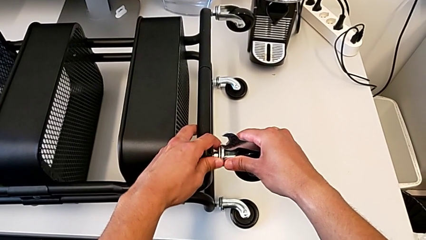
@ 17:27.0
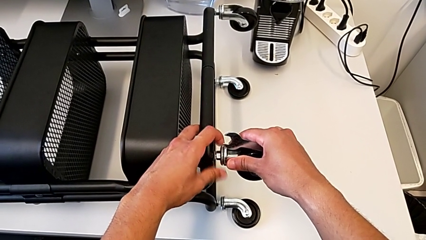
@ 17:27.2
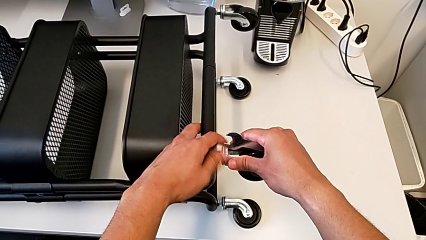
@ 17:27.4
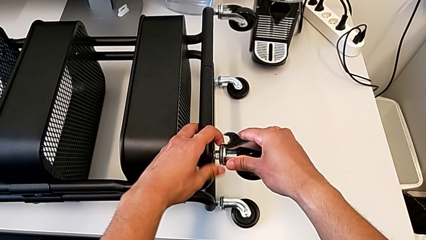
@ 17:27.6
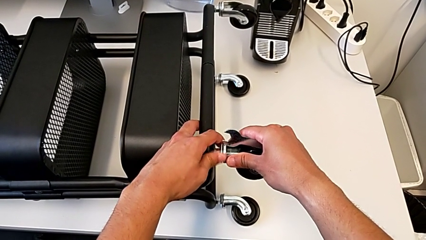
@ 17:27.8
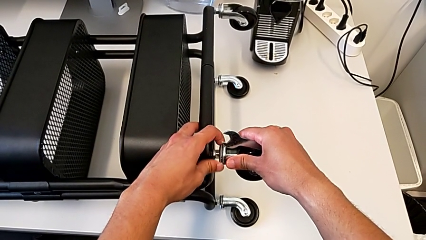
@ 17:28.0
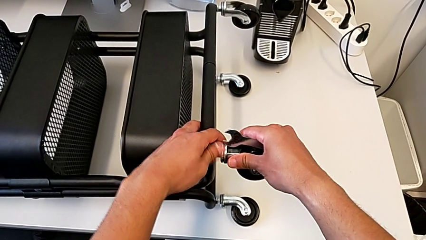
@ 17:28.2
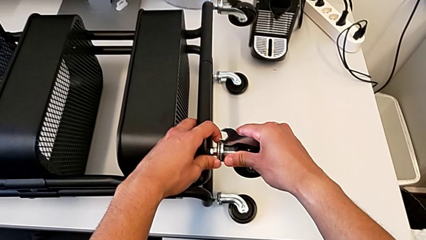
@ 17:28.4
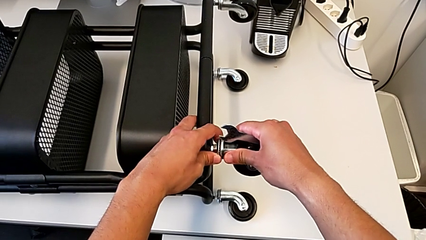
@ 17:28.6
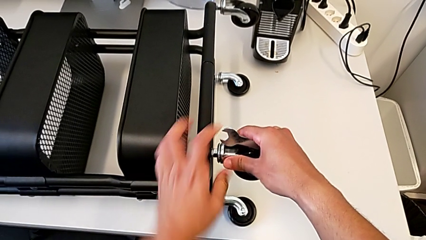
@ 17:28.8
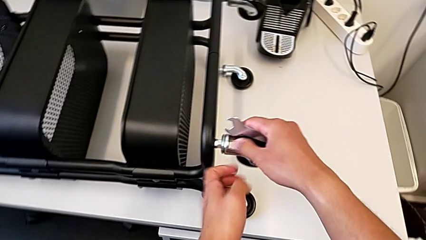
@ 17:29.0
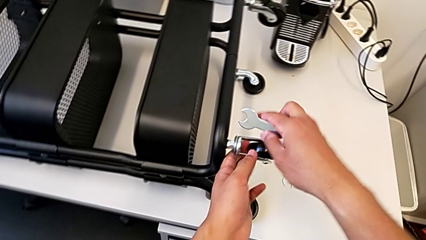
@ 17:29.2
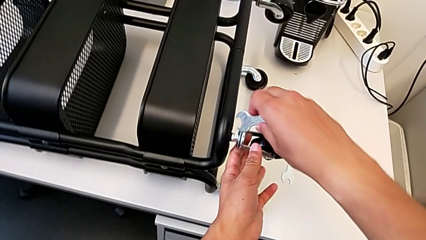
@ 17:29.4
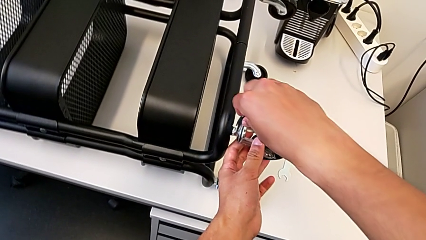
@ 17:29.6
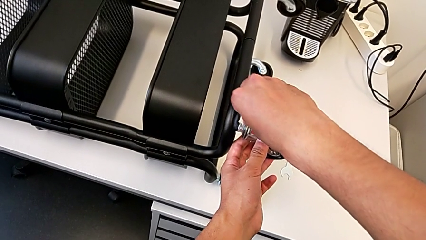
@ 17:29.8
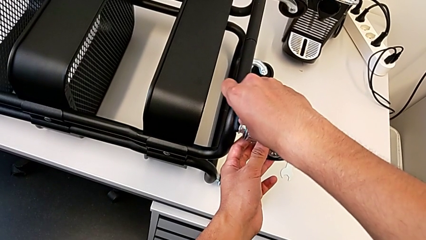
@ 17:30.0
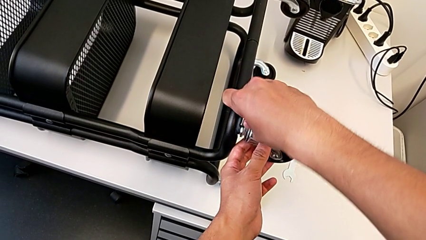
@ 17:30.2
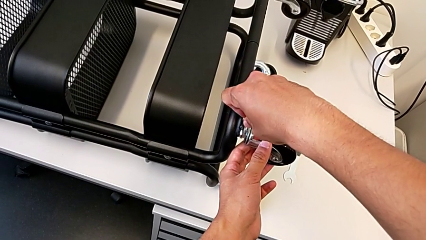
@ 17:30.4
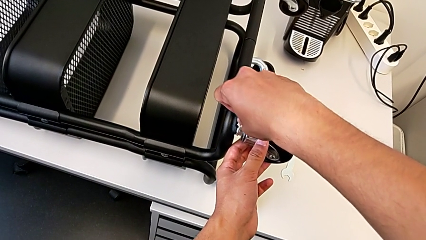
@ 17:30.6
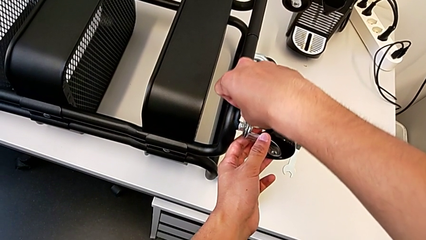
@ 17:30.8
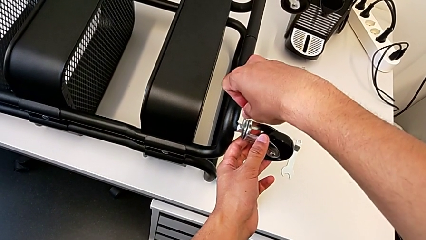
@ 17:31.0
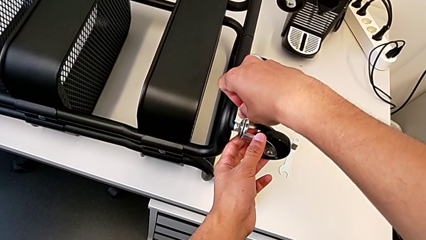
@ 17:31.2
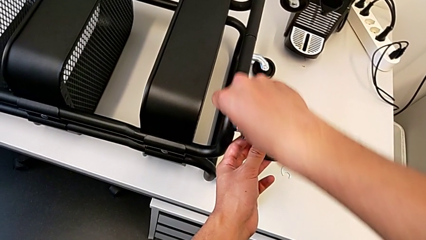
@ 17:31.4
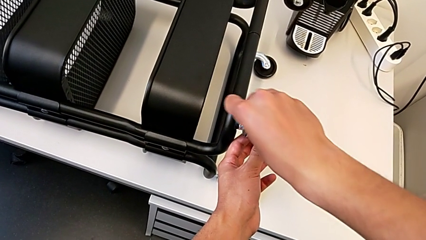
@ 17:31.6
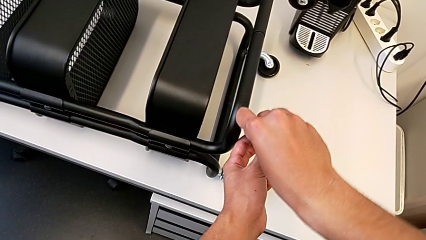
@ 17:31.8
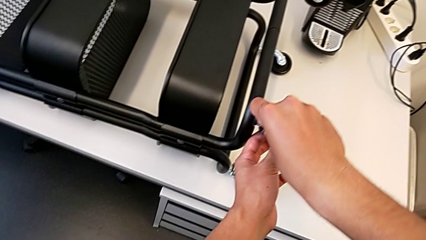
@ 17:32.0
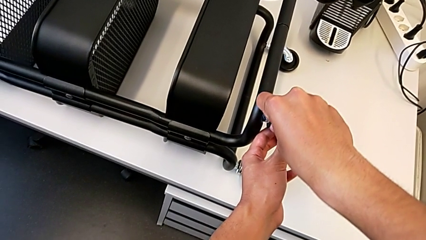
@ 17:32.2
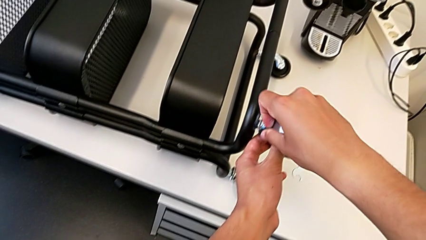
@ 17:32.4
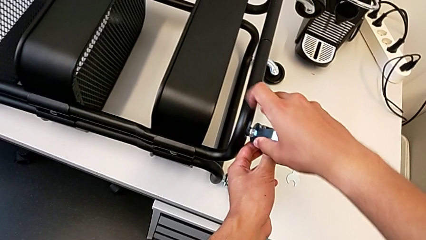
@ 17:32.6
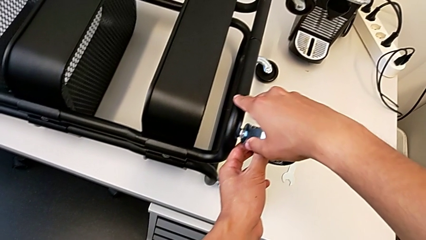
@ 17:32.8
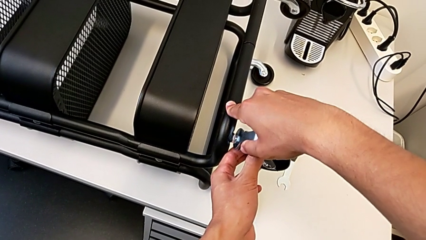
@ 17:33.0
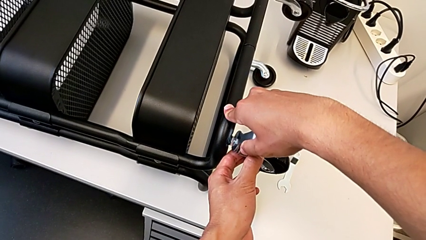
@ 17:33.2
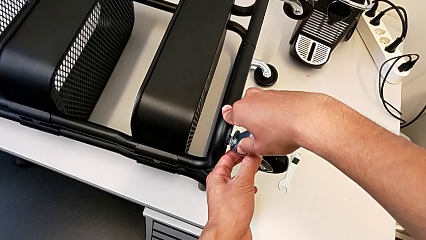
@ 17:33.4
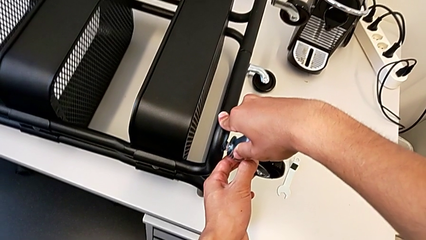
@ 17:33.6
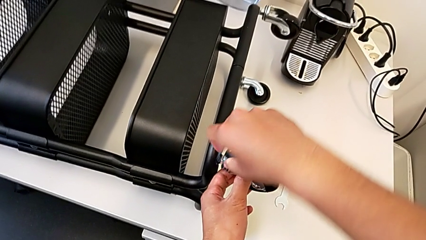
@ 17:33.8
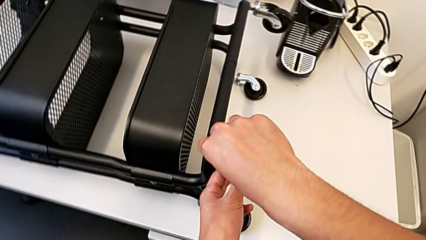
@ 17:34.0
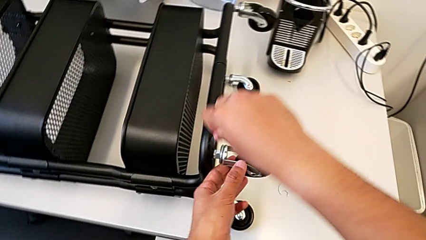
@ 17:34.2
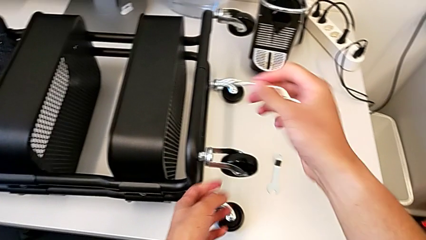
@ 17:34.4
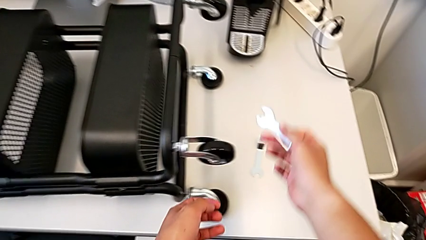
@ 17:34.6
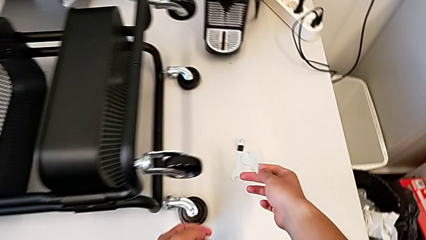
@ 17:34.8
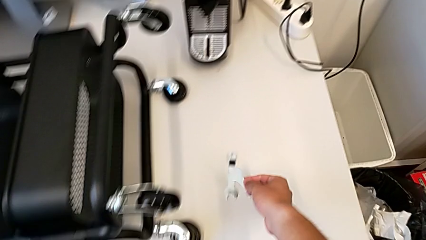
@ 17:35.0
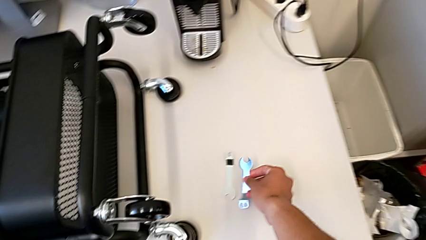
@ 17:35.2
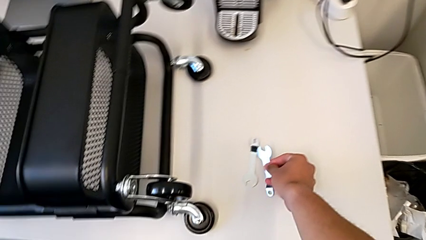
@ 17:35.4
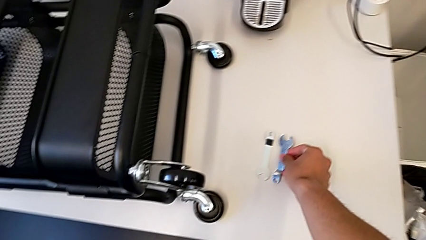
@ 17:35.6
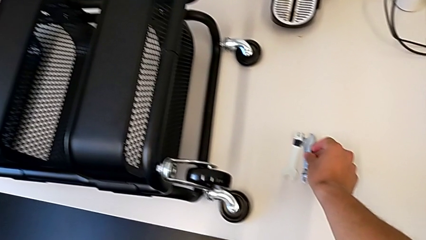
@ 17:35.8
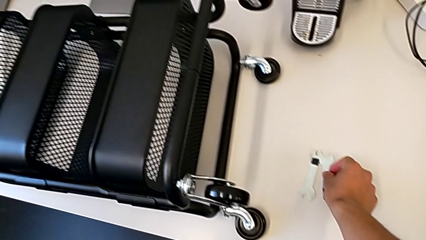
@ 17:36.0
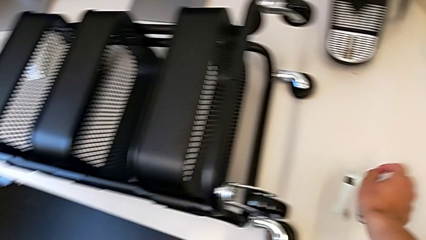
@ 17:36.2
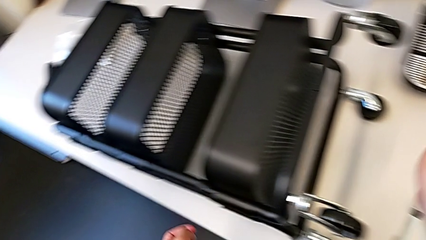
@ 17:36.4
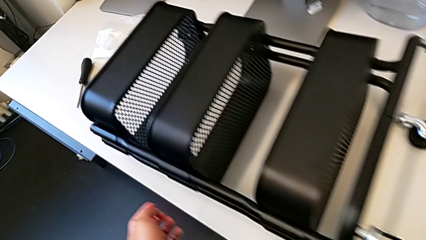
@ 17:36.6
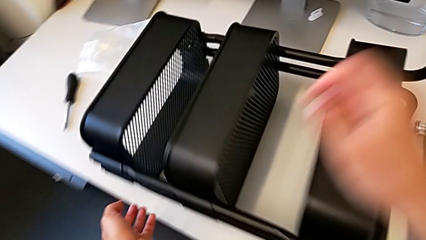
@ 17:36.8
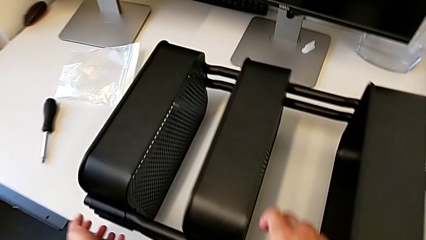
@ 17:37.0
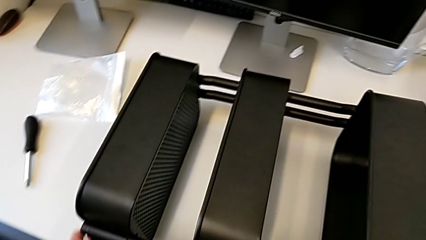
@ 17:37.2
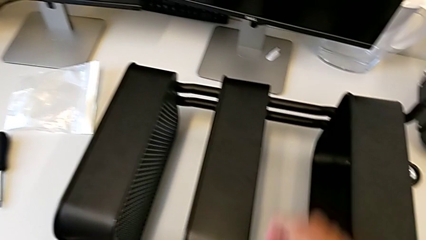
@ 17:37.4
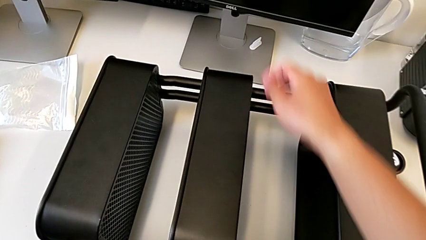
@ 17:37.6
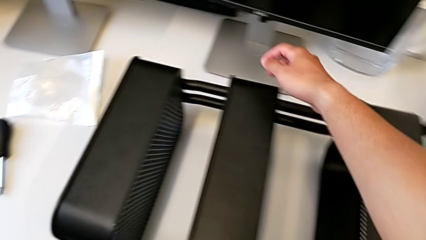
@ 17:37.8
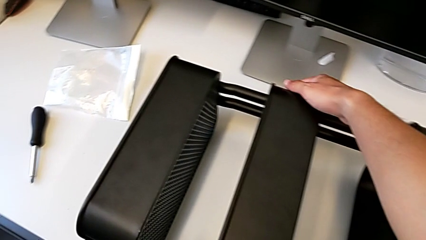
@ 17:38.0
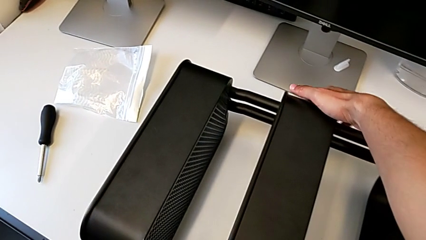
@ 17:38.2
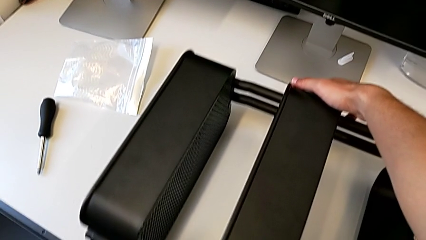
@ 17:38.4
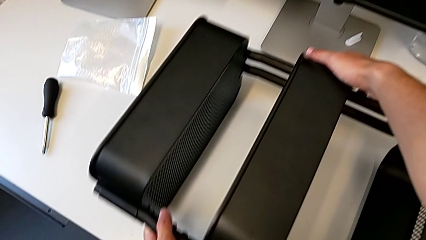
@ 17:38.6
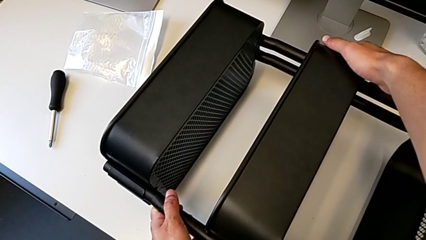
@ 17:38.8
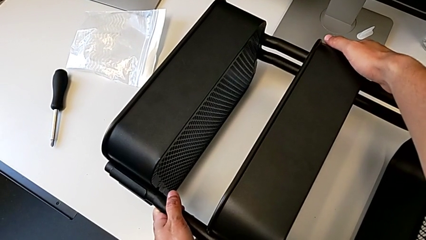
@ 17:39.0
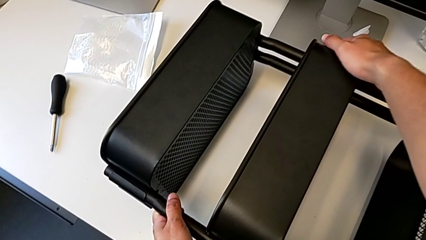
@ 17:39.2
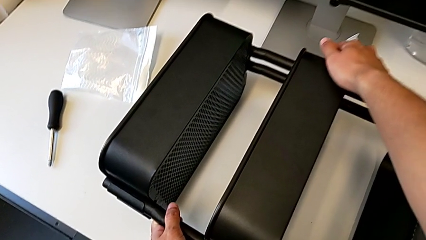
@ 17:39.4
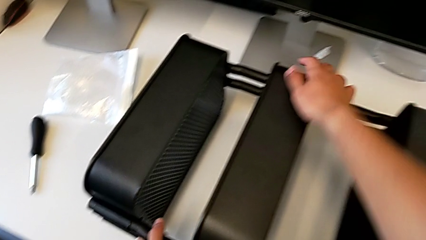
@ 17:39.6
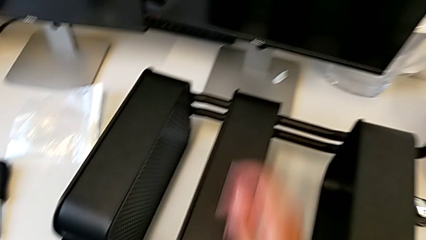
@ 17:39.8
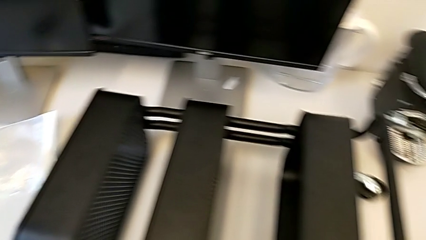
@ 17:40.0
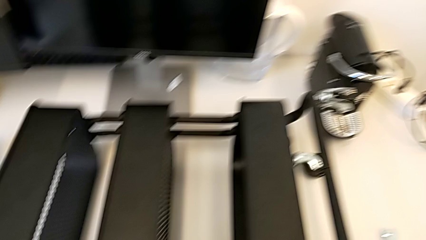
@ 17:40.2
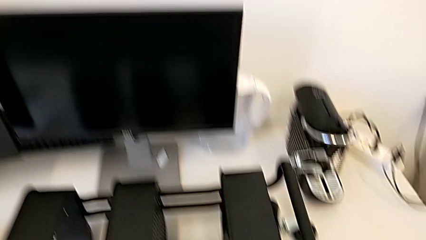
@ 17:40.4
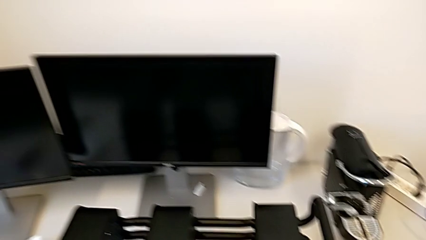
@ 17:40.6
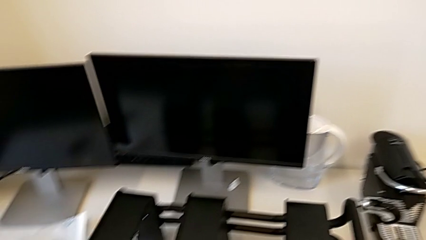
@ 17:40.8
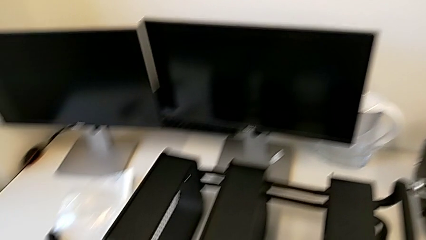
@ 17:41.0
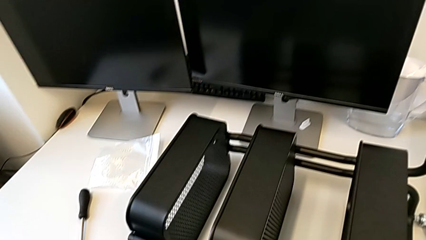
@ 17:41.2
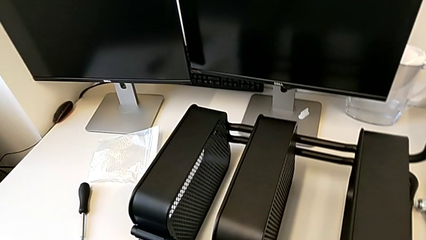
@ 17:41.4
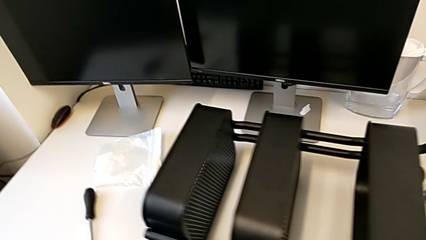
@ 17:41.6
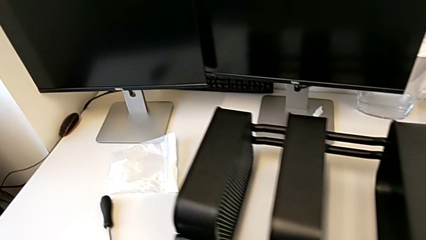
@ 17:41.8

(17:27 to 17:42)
The camera wearer is assembling the second pair of wheels in the base frame. They screw the fourth wheel and slide the utility cart.
